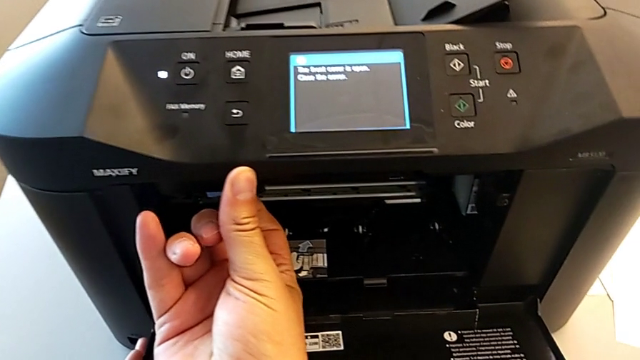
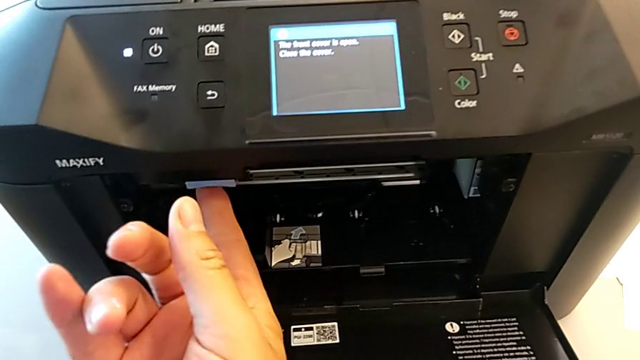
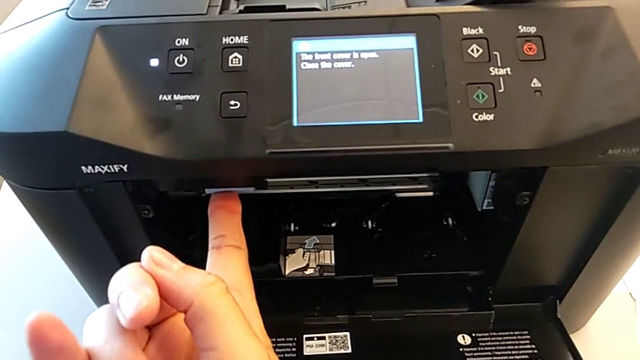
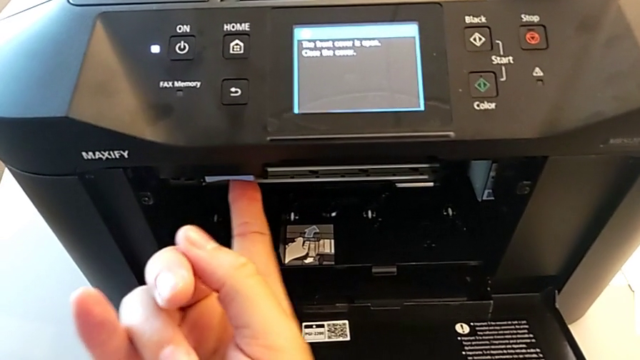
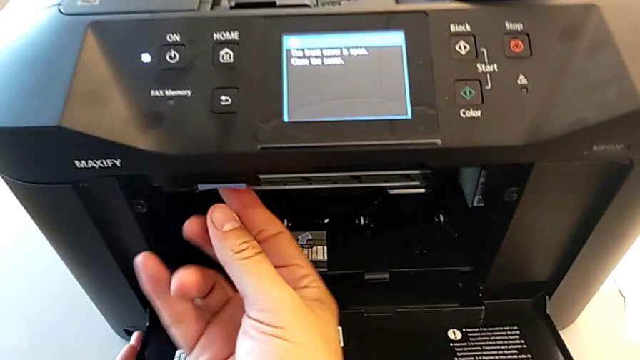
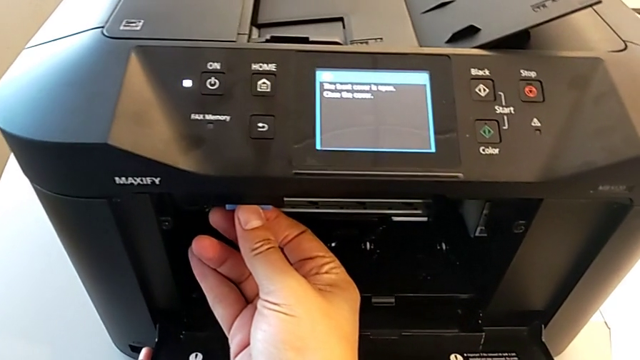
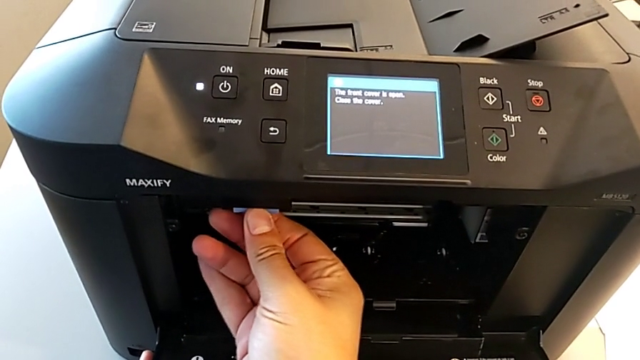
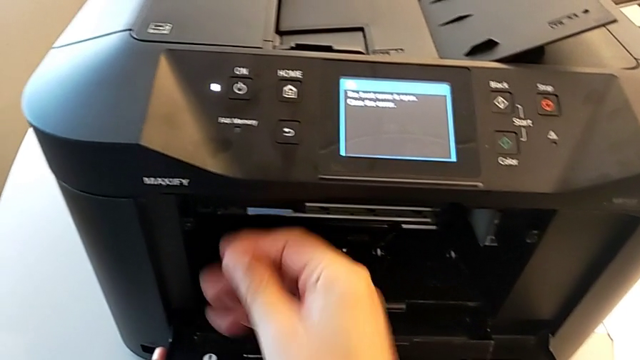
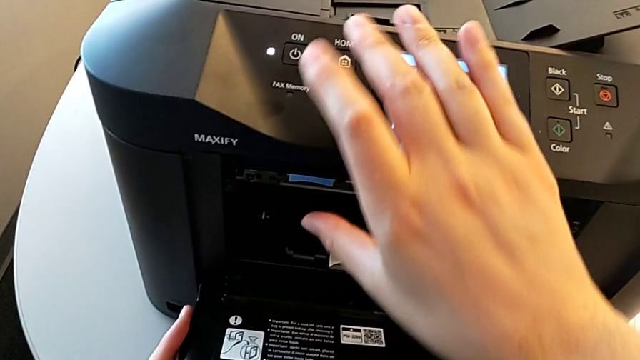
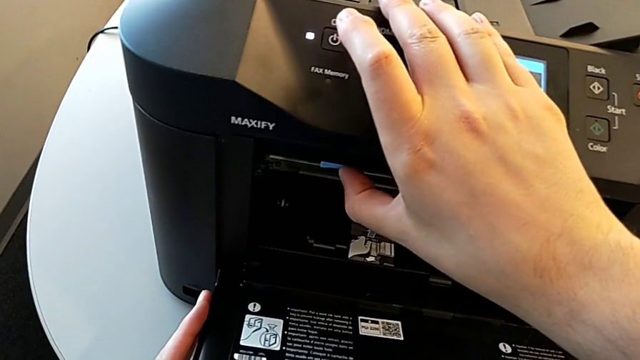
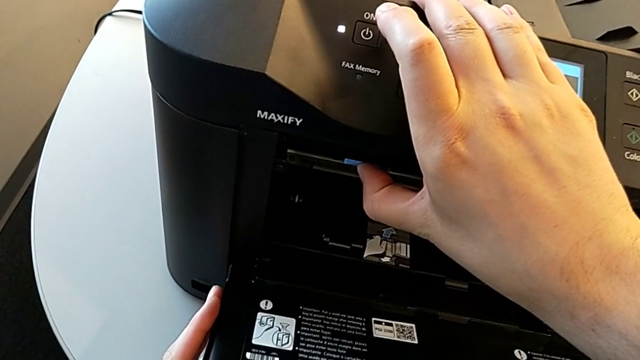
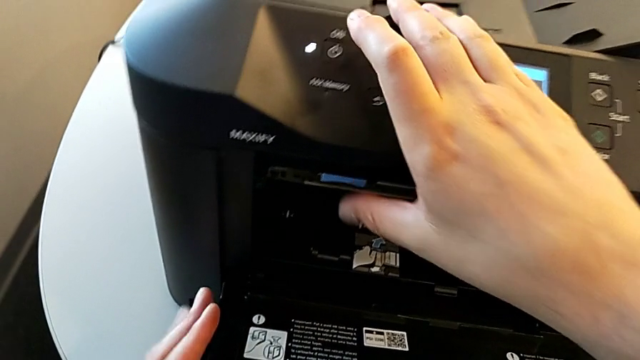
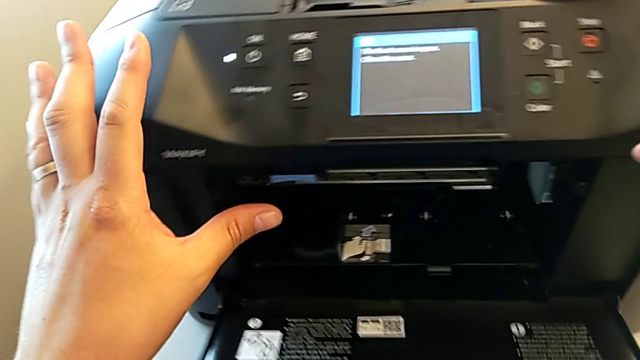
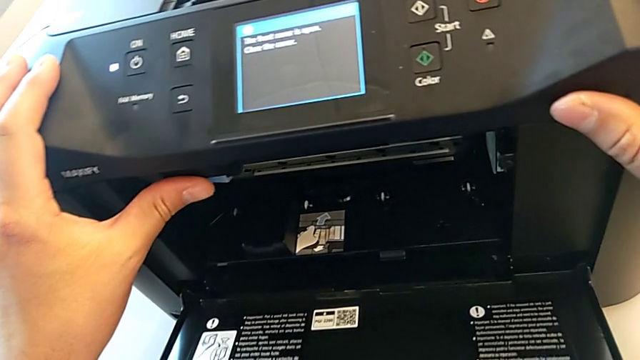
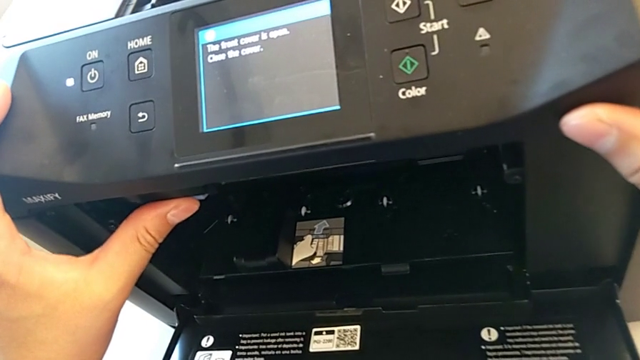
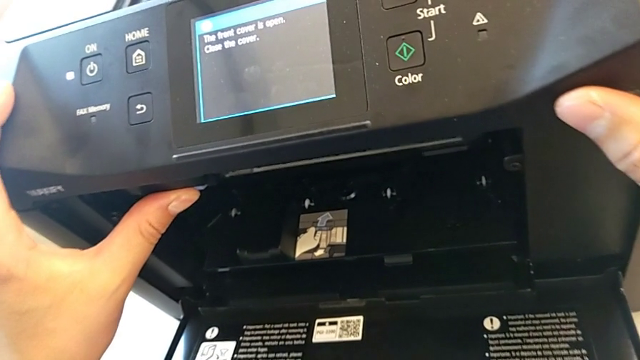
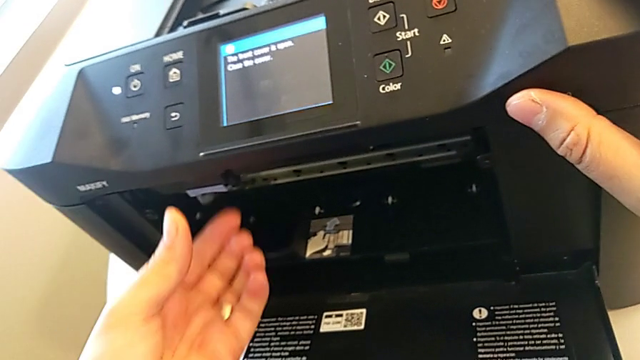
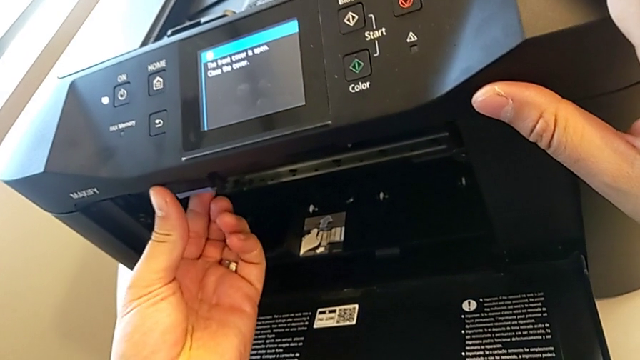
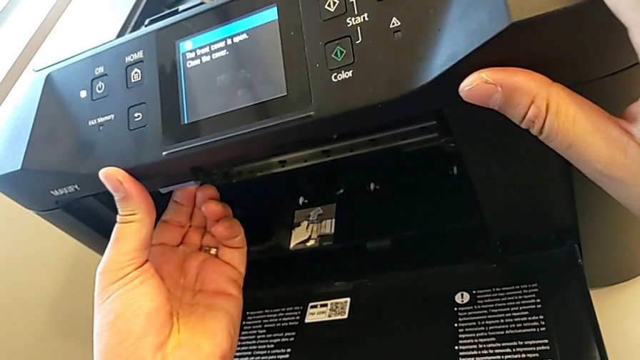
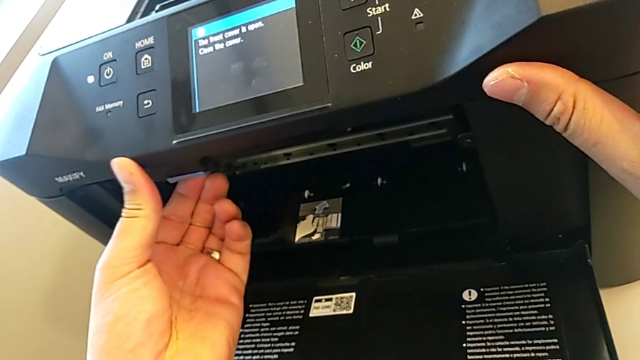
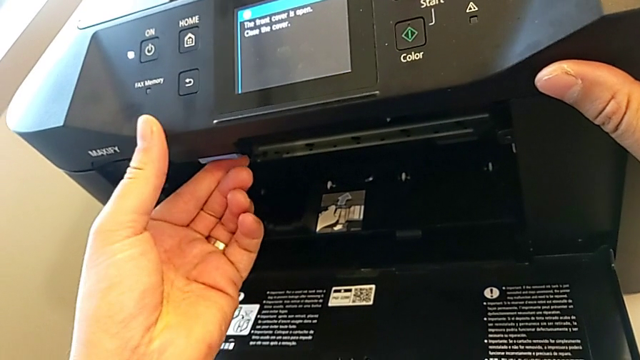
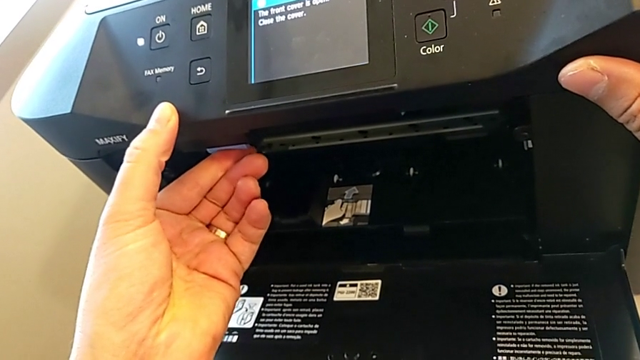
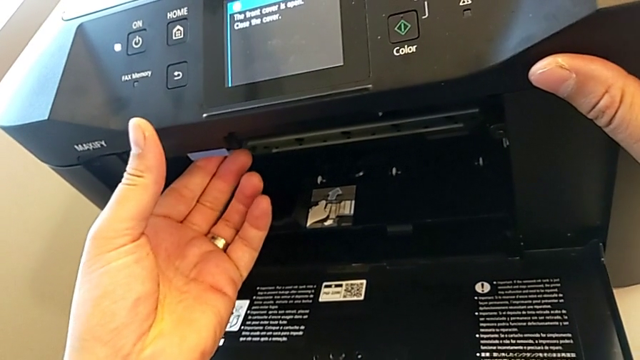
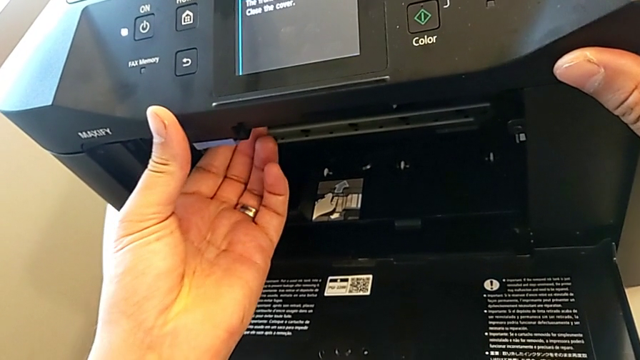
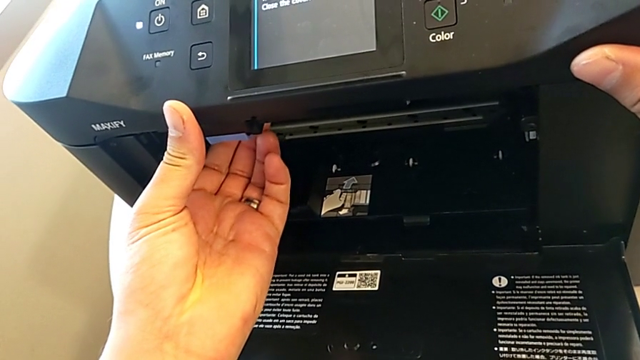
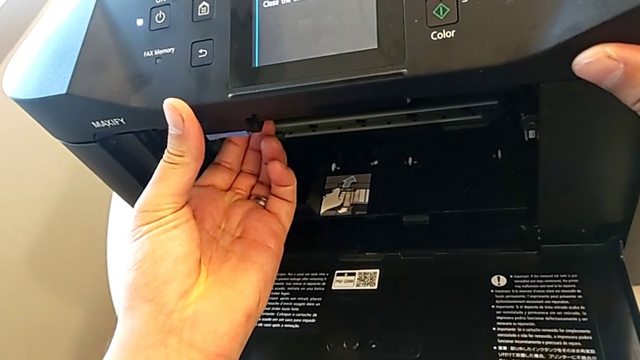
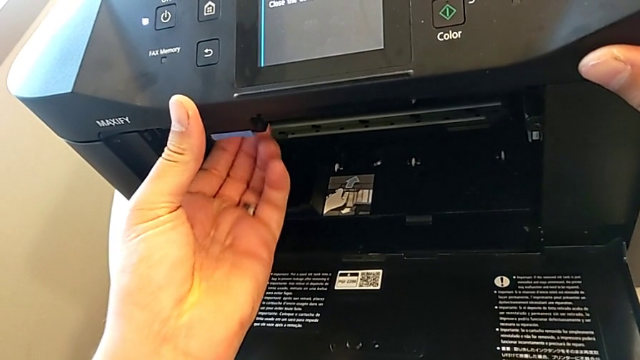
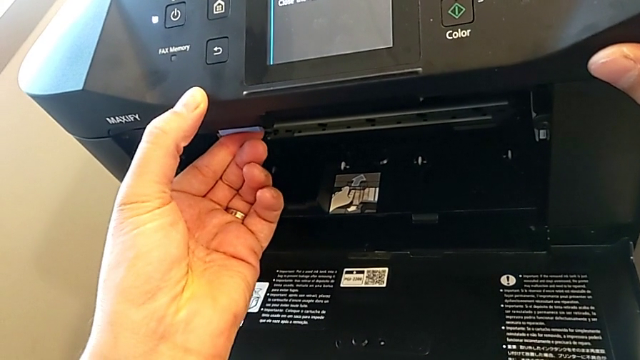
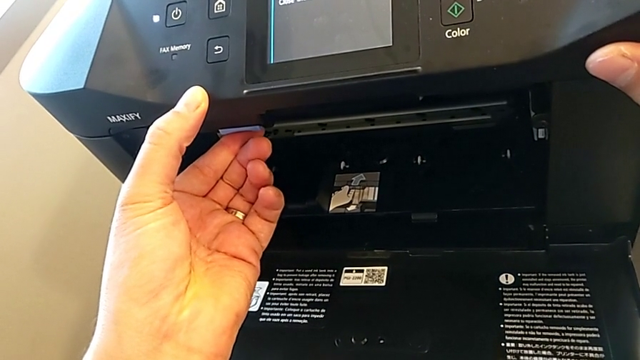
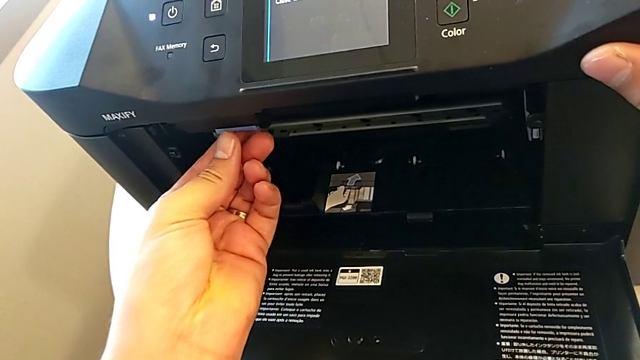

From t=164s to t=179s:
The camera wearer is attempting to change the ink cartridges. They keep pulling the blue tray shield, press the blue button, push the blue tab and press the blue button.

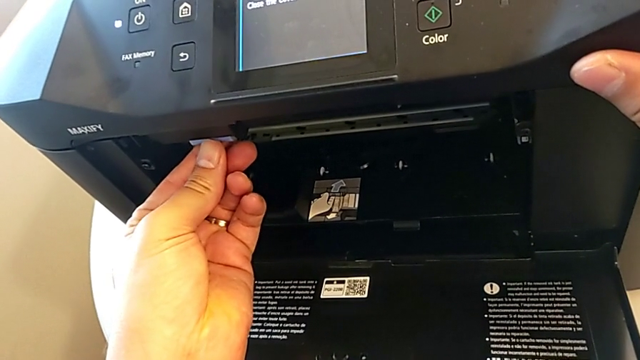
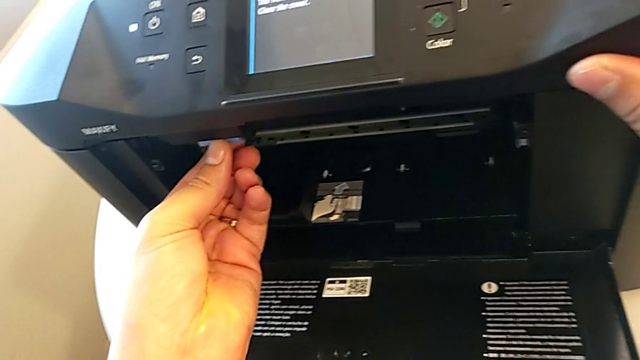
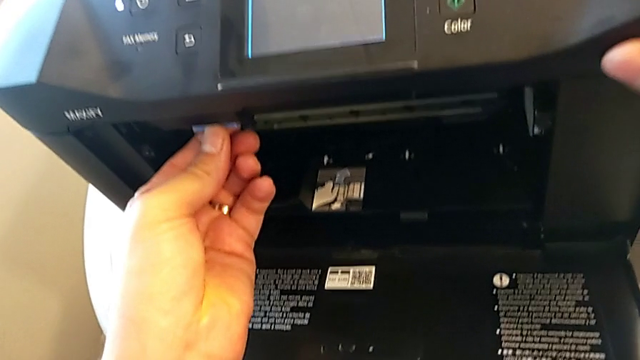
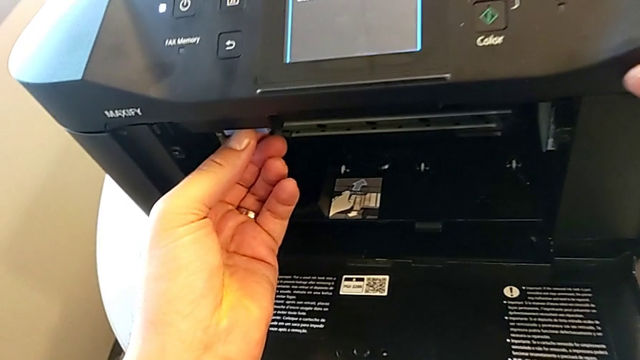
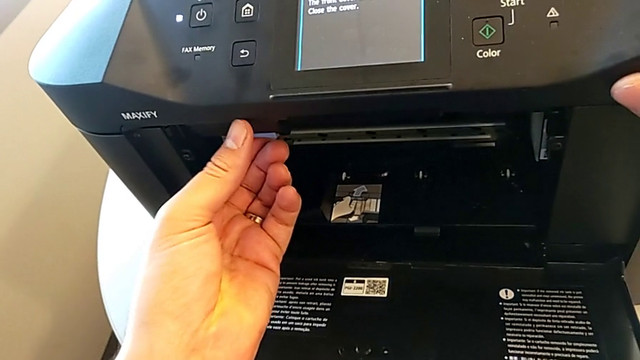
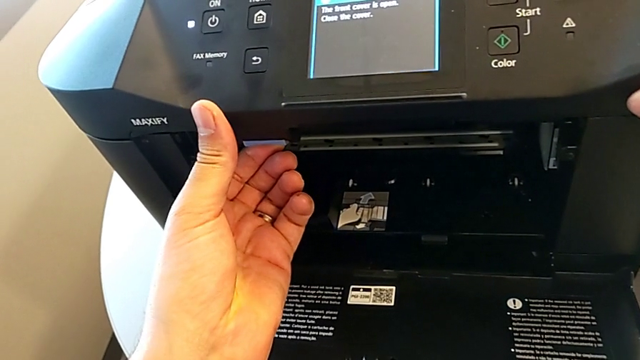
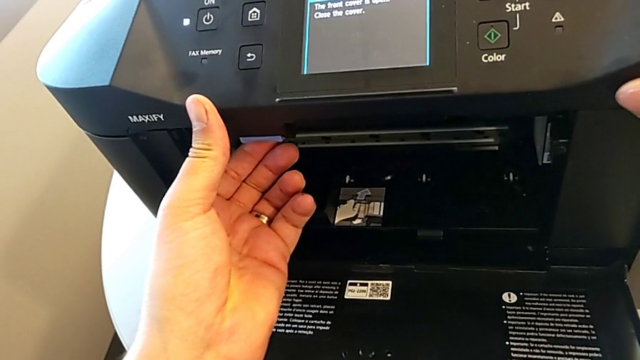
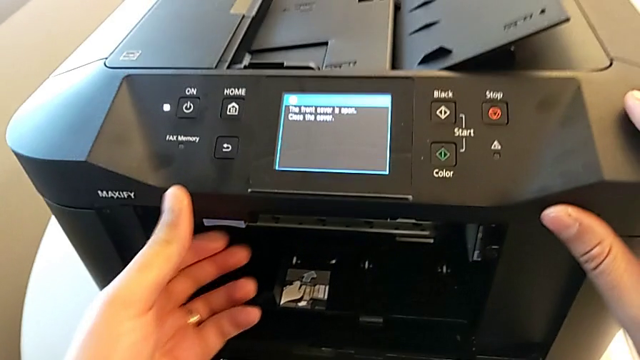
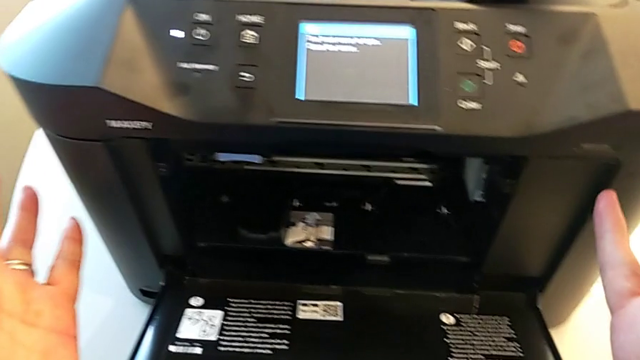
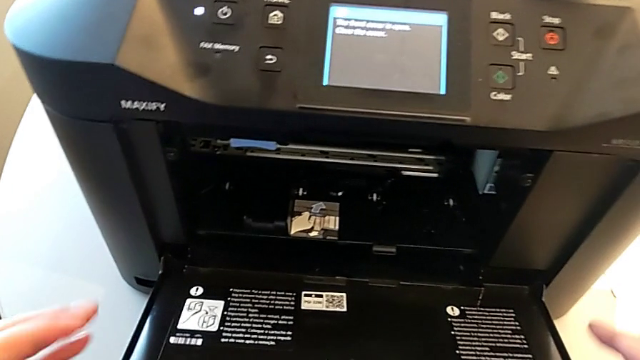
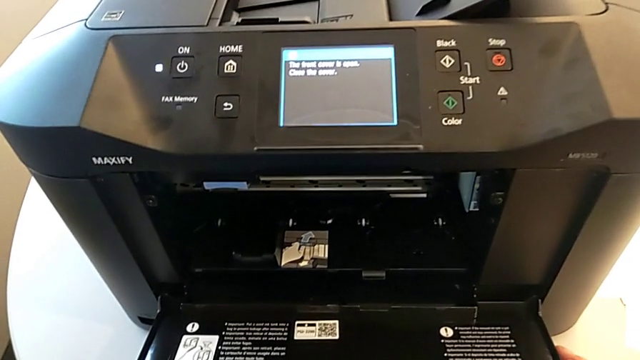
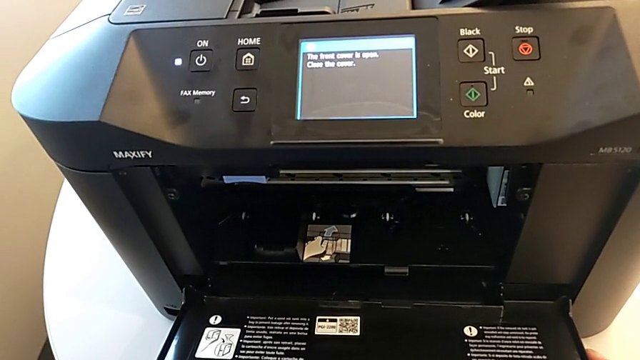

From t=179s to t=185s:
The camera wearer is attempting to change the ink cartridges. They grab the release button.
